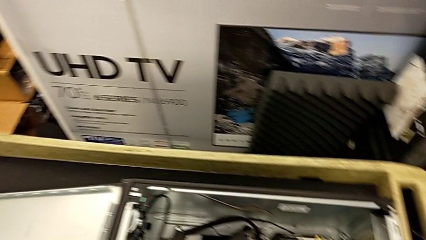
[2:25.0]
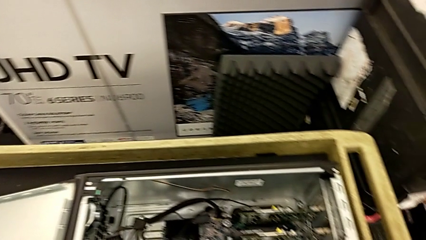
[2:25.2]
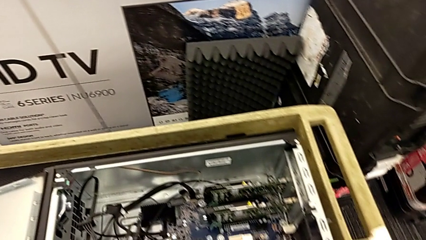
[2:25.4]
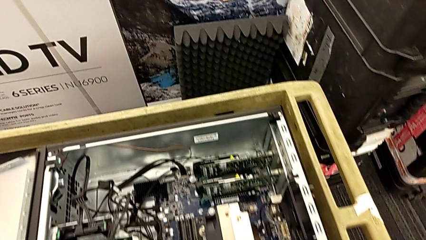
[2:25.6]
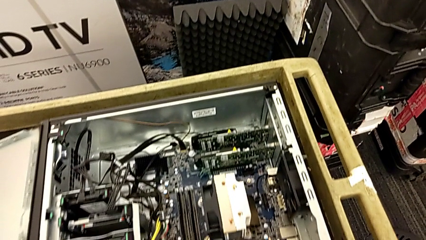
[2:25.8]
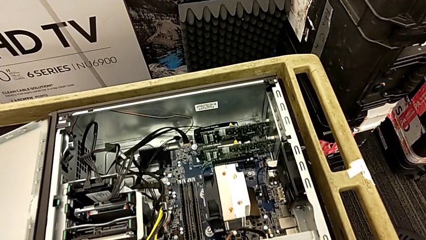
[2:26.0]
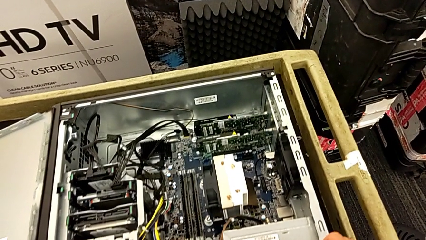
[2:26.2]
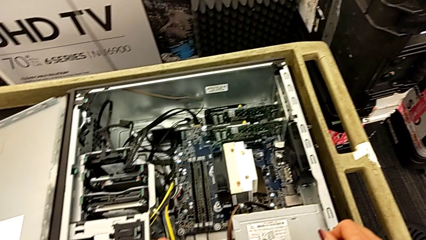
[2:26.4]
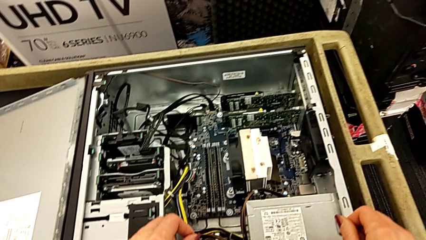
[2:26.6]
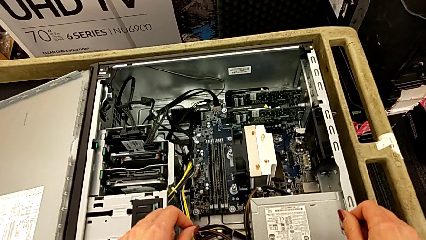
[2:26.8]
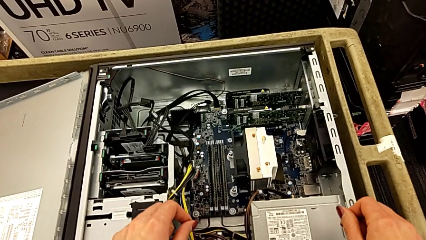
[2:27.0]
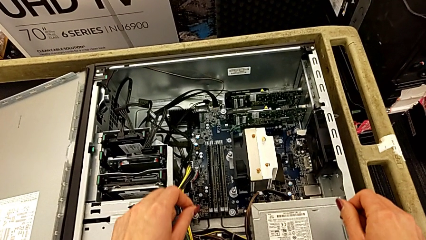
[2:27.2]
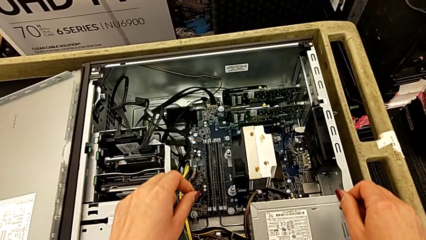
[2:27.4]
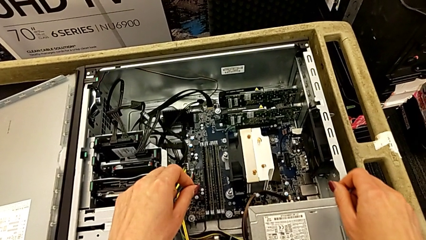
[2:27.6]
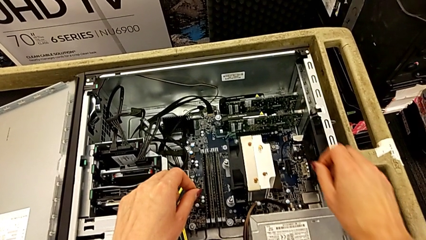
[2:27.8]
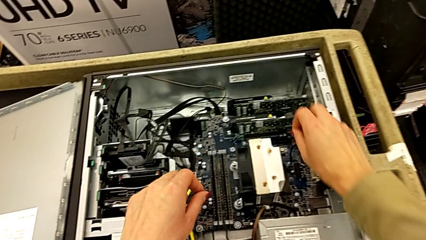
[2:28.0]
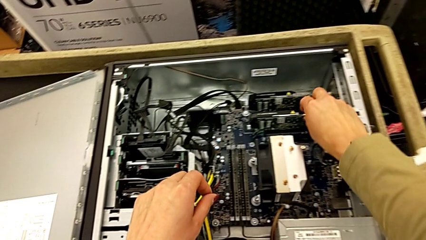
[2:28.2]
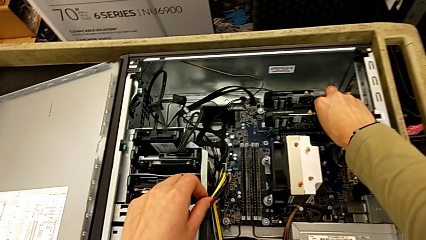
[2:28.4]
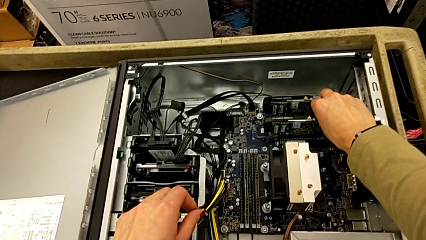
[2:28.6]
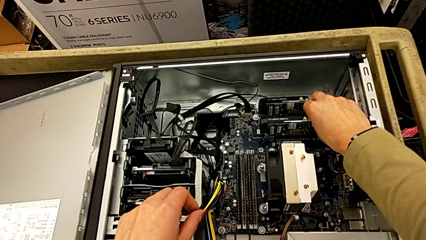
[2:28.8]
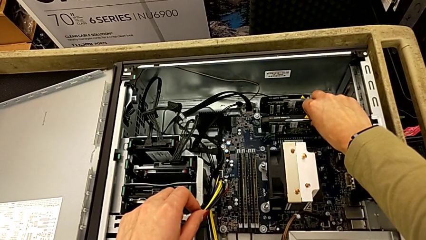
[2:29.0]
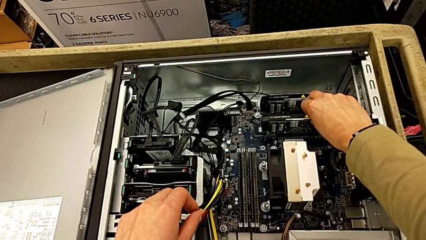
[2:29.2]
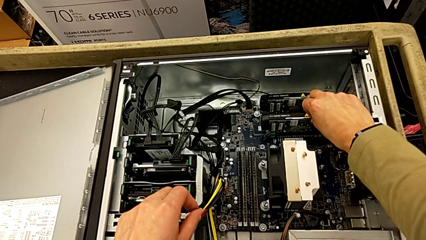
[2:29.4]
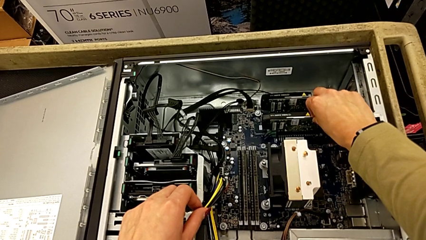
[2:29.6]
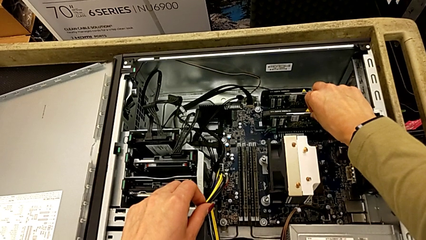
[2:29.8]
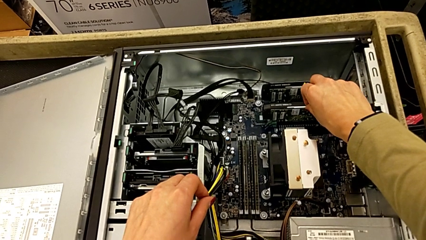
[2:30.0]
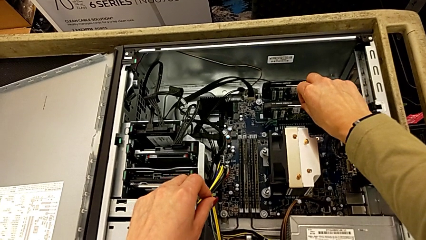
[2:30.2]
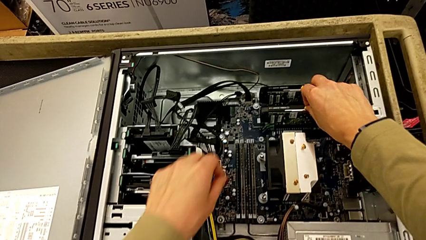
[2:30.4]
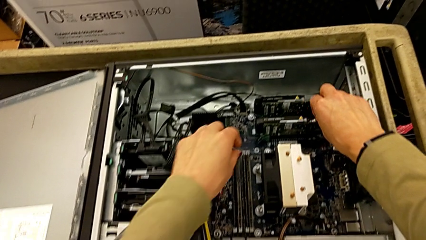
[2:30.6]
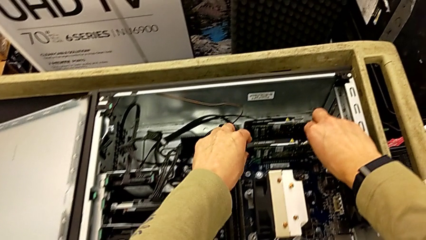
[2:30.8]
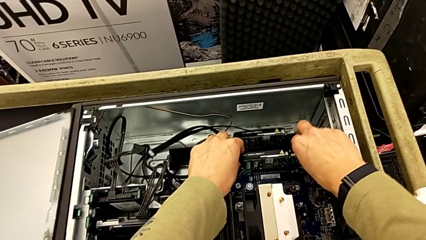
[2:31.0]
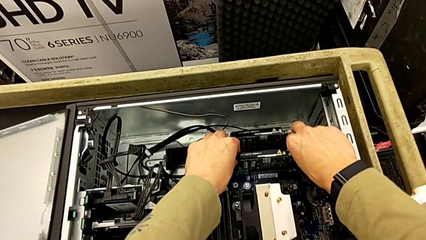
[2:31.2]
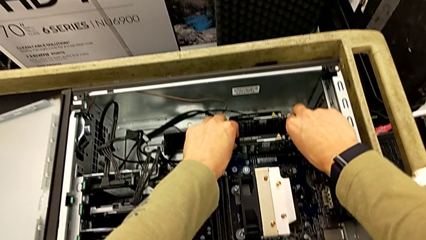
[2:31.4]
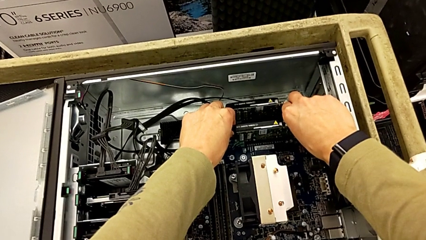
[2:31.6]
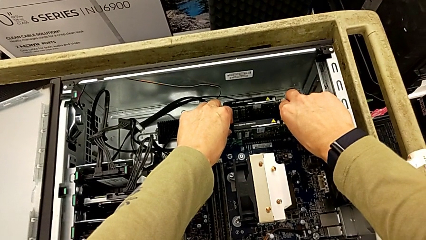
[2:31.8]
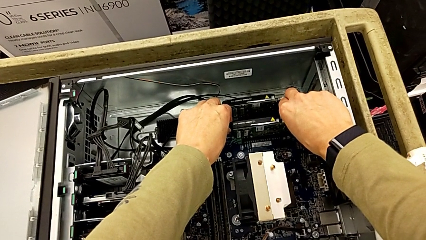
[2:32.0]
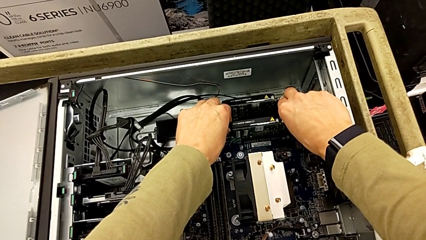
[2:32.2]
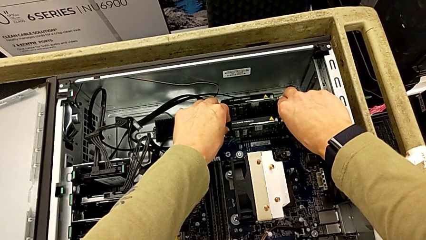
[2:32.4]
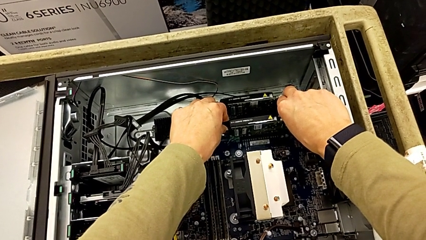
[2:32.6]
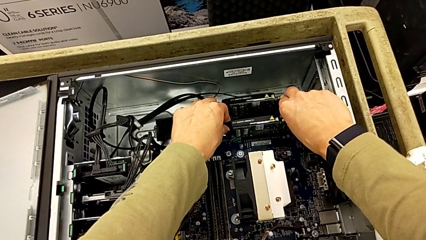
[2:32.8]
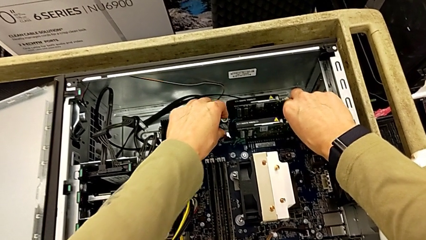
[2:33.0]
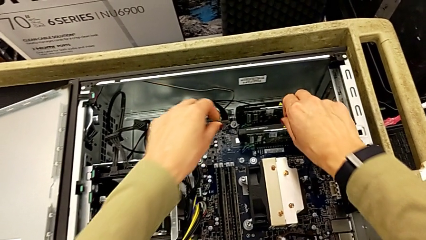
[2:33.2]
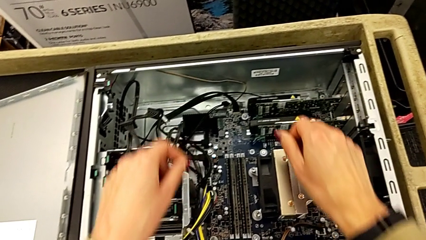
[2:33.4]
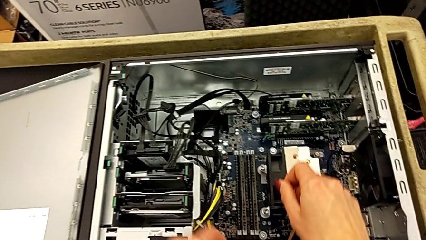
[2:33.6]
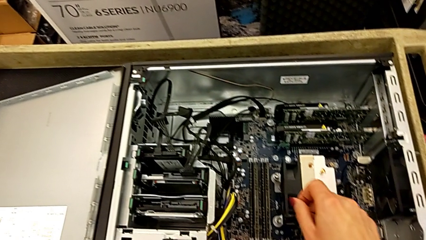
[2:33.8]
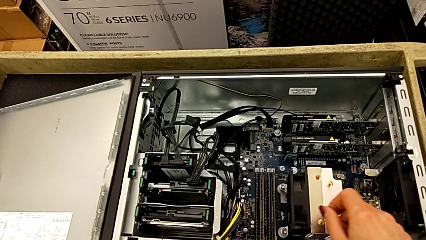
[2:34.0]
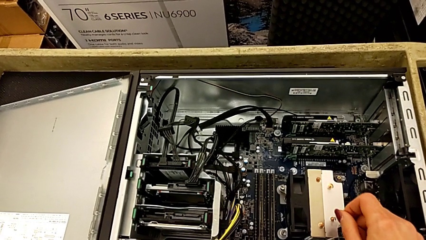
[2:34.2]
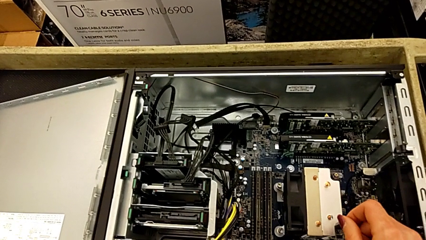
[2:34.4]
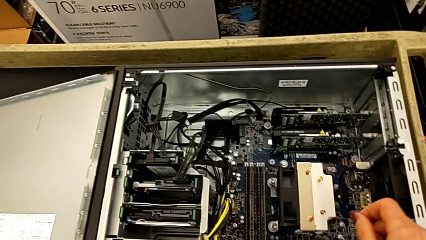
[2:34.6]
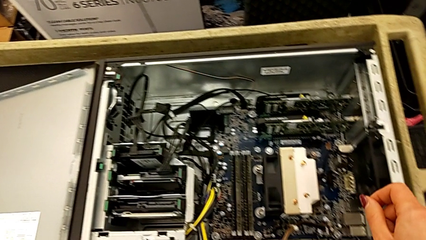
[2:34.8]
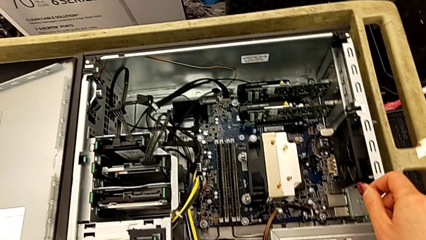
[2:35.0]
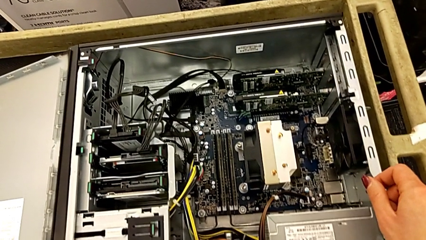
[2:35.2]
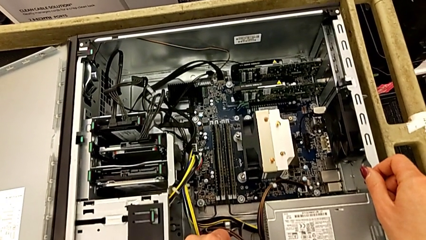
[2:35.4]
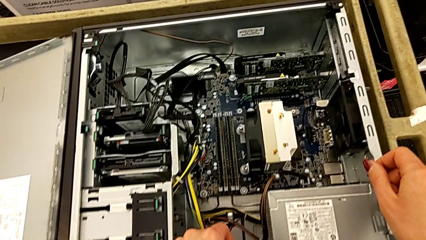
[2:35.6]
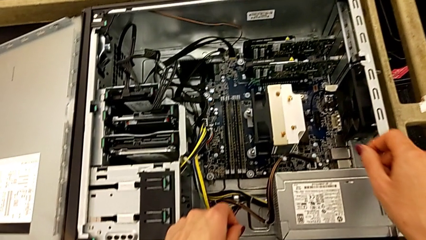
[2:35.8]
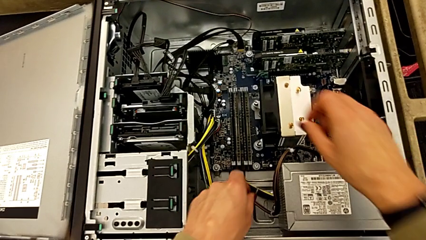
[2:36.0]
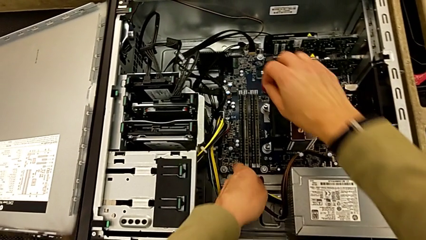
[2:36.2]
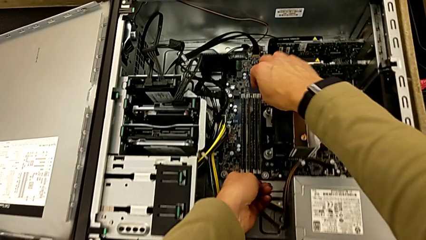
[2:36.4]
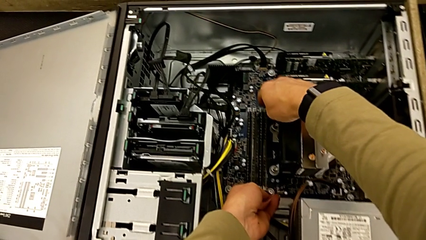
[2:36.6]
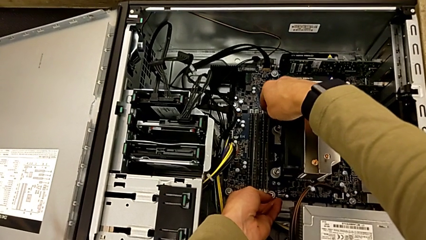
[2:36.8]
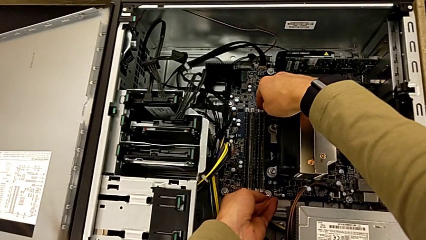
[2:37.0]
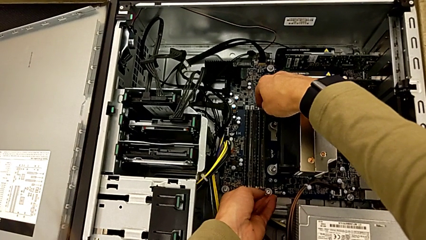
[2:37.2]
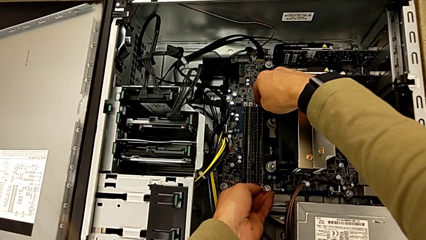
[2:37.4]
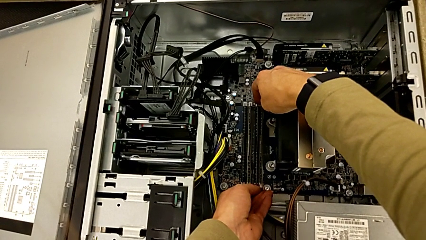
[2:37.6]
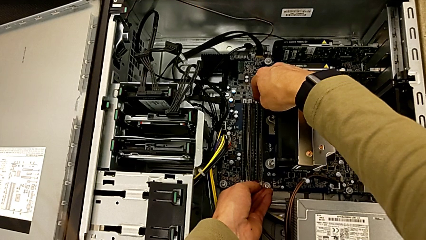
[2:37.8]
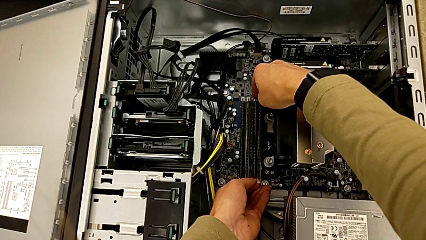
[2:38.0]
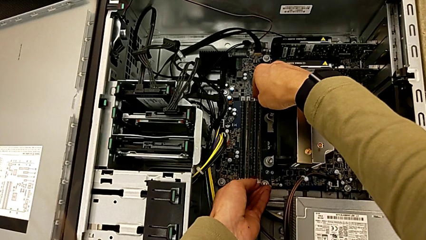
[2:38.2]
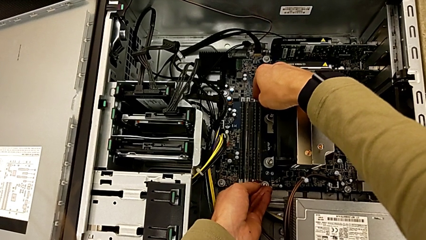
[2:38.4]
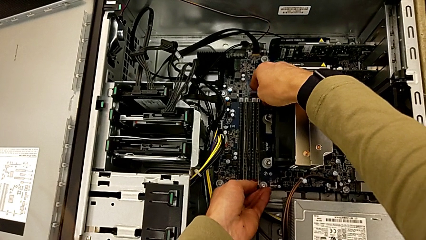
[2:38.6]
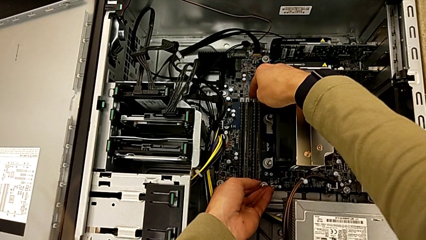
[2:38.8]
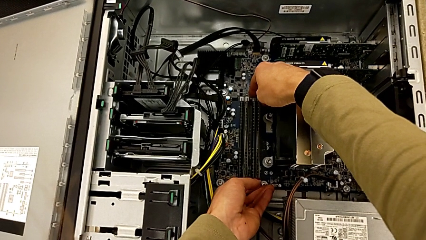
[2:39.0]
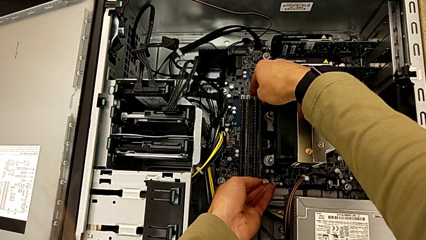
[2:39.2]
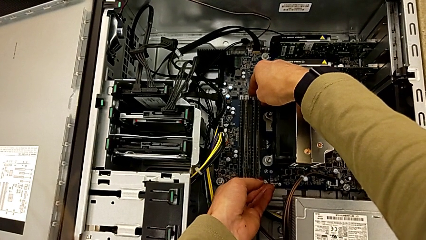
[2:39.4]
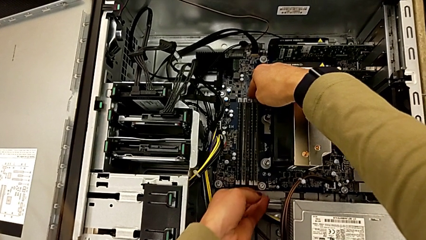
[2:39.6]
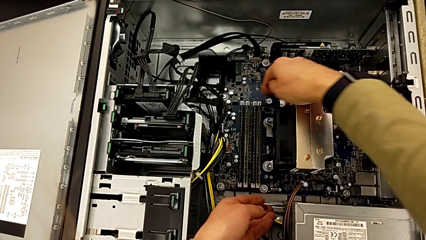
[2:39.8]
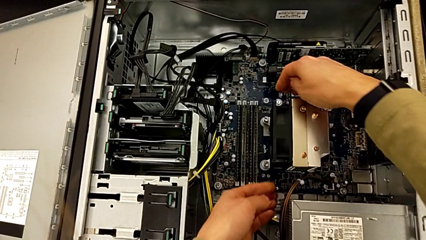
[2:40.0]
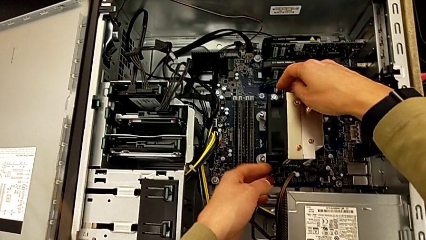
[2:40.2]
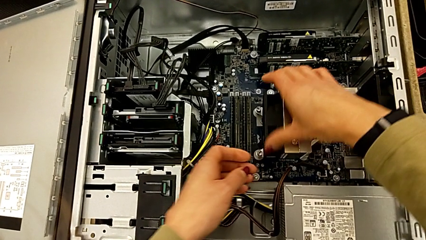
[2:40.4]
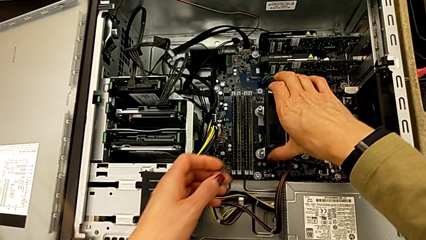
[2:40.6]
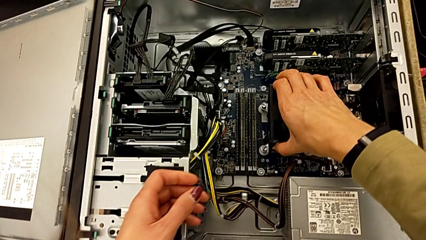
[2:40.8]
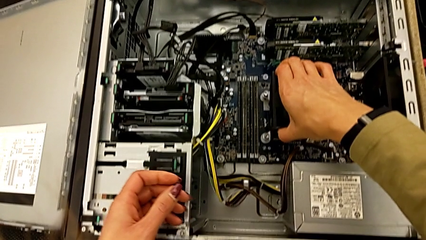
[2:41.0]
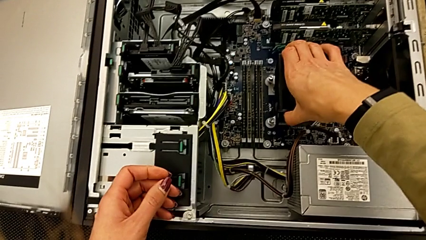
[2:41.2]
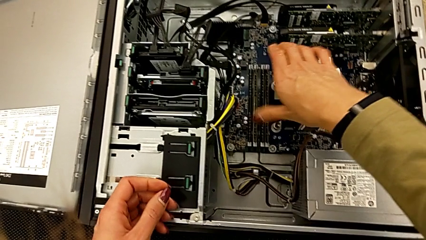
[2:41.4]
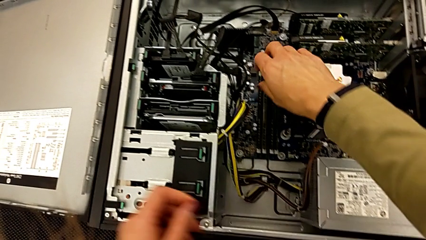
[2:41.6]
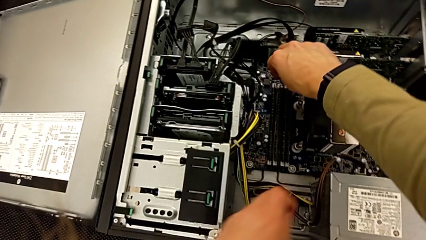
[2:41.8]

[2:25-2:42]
The camera wearer is detaching the RAM. They touch the RAM and push the RAM tab.
